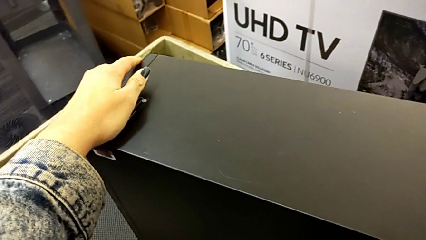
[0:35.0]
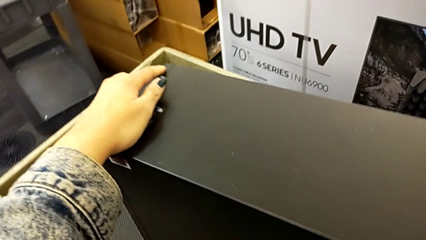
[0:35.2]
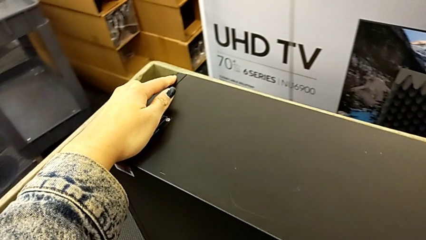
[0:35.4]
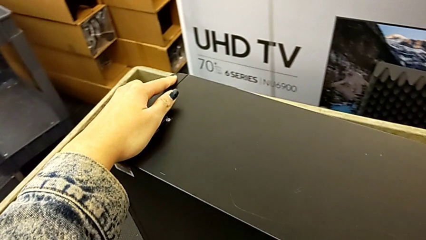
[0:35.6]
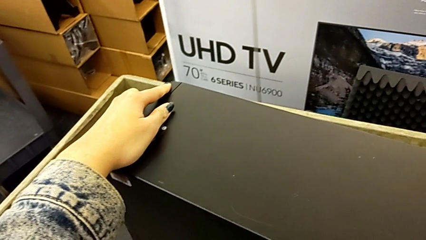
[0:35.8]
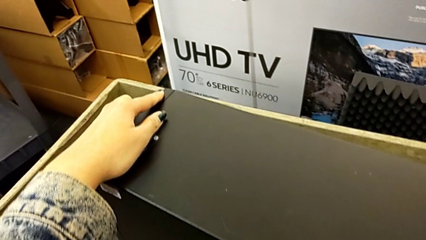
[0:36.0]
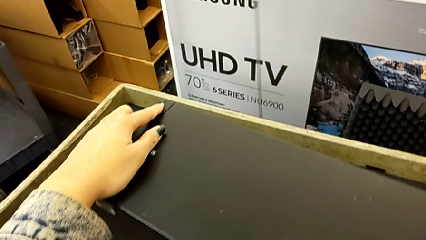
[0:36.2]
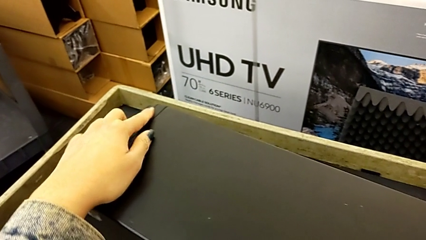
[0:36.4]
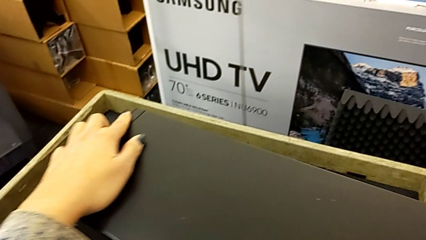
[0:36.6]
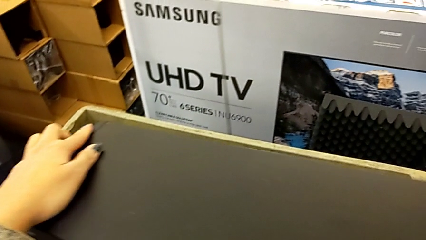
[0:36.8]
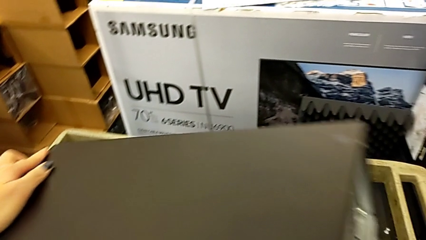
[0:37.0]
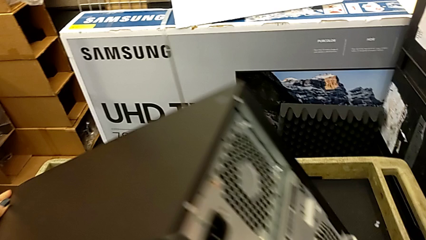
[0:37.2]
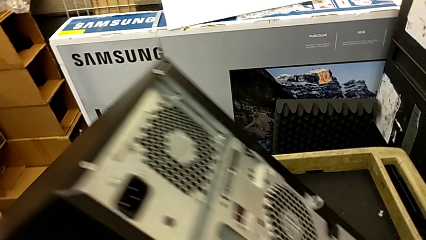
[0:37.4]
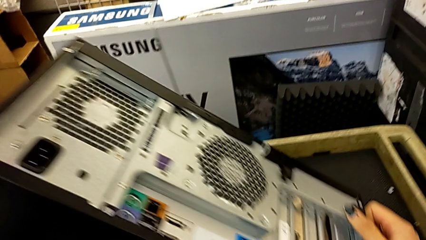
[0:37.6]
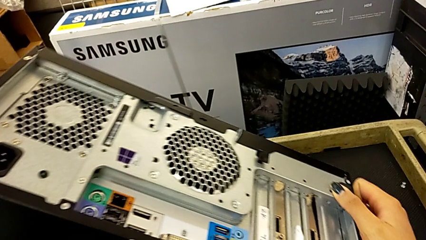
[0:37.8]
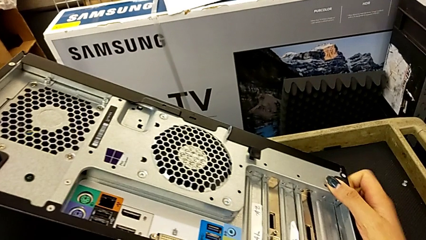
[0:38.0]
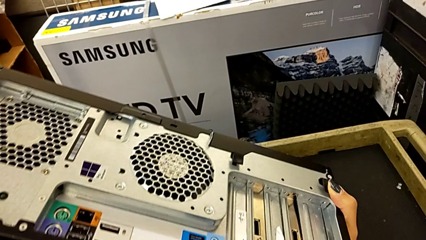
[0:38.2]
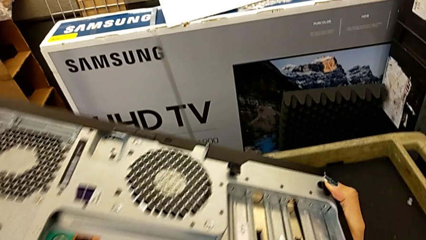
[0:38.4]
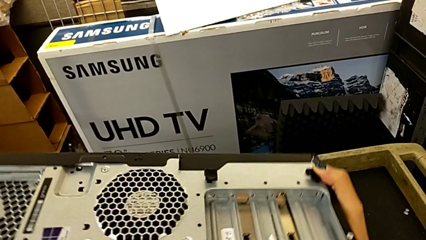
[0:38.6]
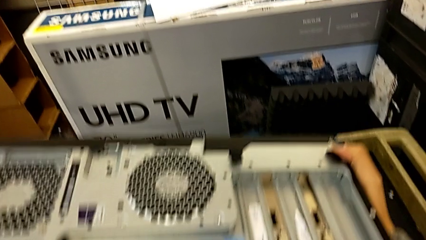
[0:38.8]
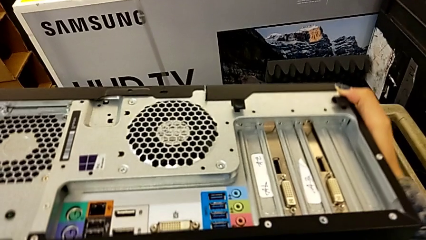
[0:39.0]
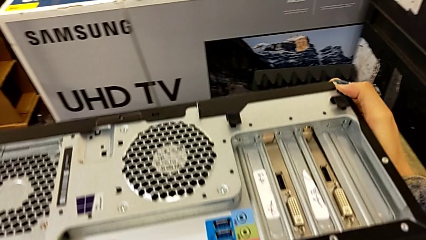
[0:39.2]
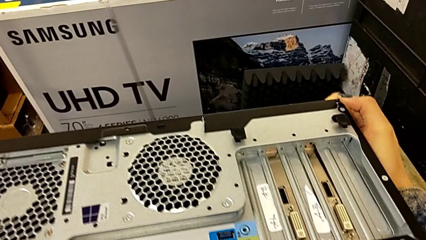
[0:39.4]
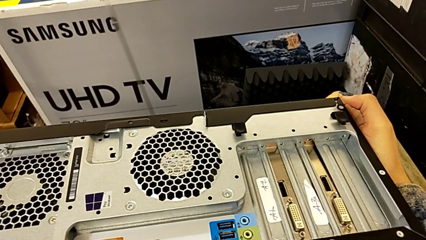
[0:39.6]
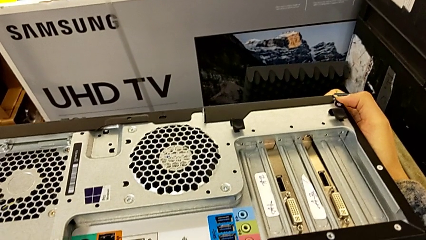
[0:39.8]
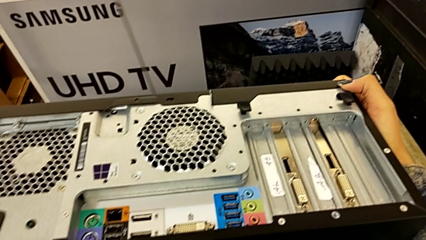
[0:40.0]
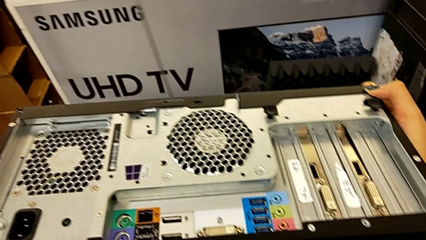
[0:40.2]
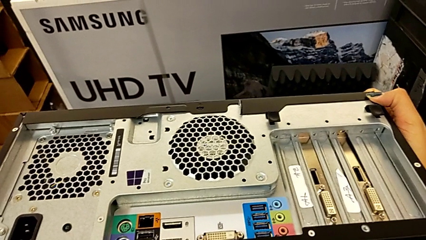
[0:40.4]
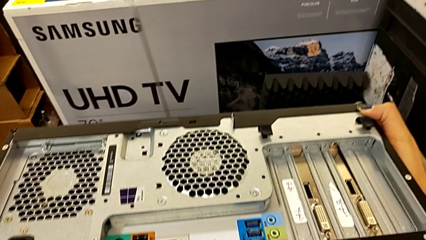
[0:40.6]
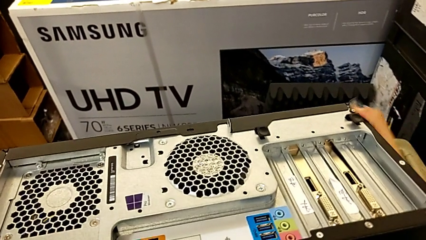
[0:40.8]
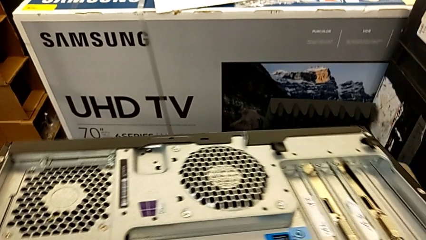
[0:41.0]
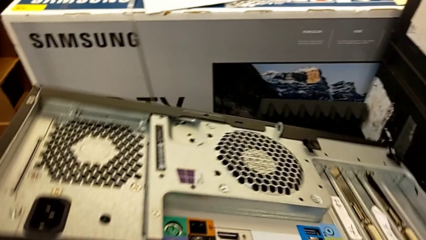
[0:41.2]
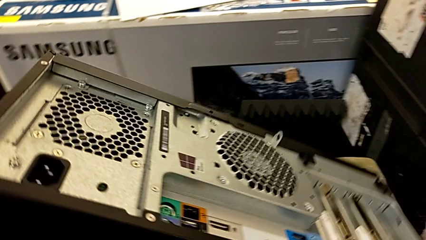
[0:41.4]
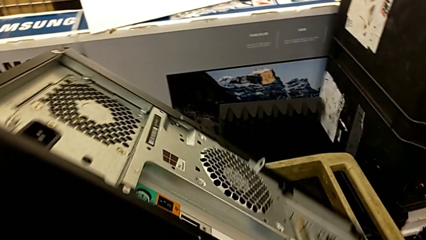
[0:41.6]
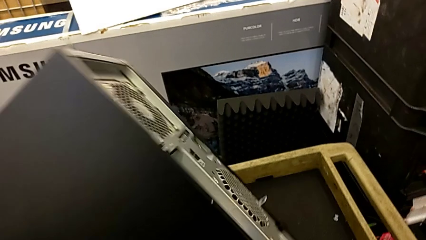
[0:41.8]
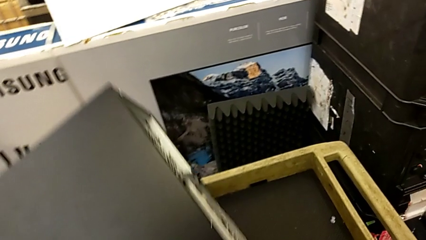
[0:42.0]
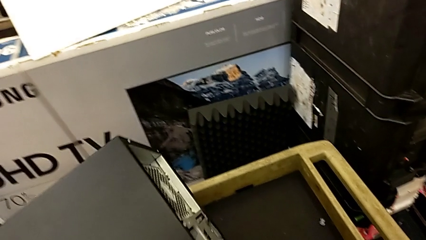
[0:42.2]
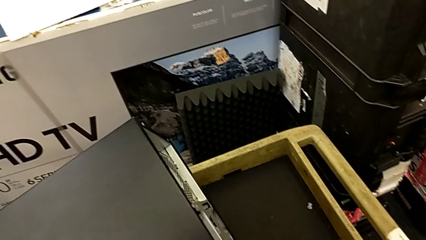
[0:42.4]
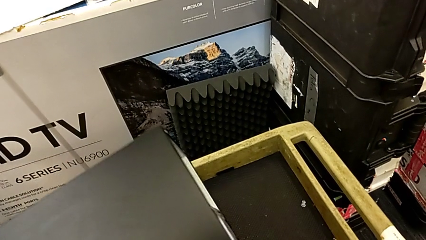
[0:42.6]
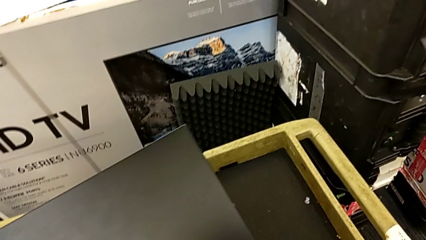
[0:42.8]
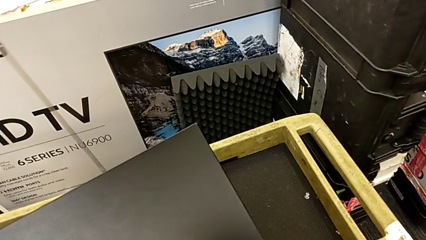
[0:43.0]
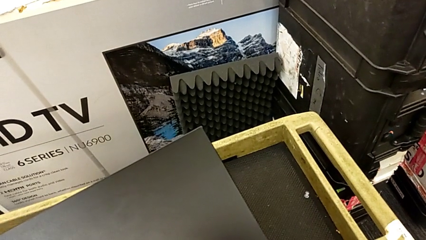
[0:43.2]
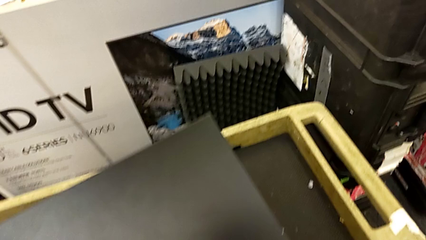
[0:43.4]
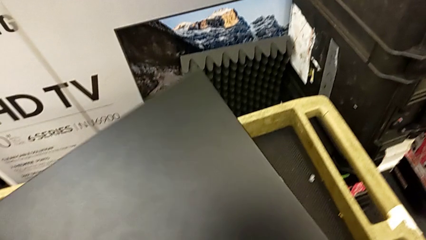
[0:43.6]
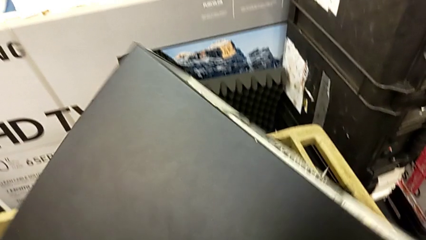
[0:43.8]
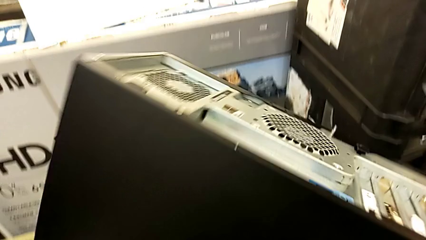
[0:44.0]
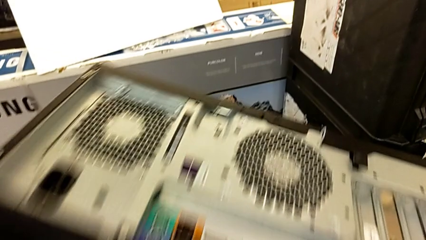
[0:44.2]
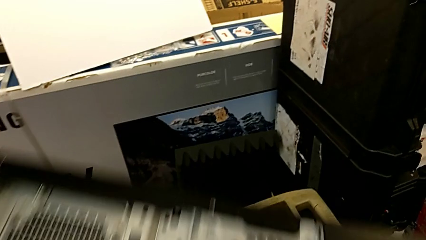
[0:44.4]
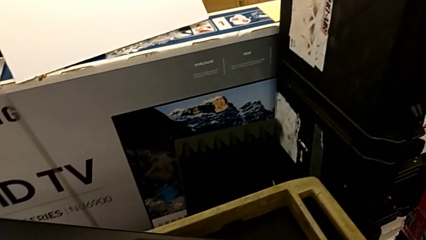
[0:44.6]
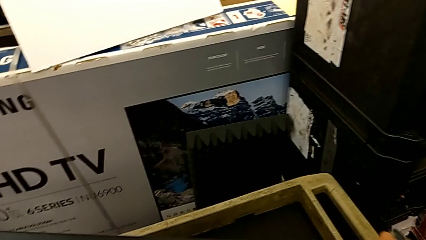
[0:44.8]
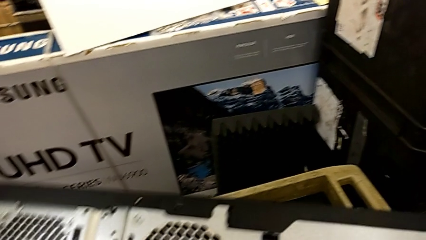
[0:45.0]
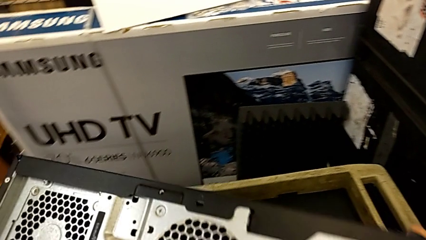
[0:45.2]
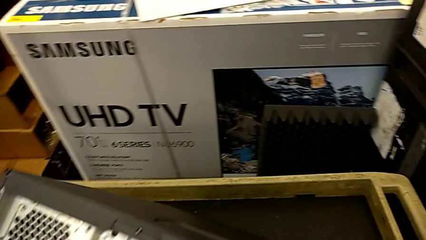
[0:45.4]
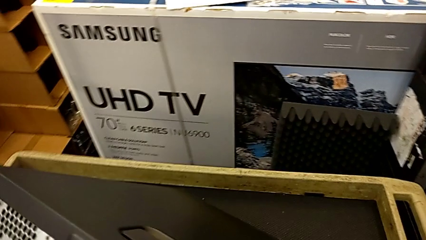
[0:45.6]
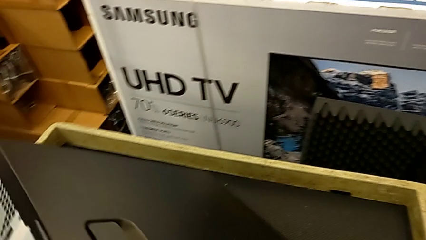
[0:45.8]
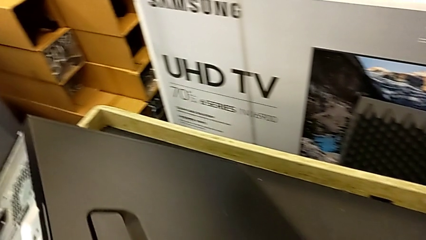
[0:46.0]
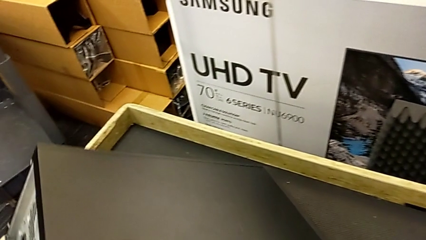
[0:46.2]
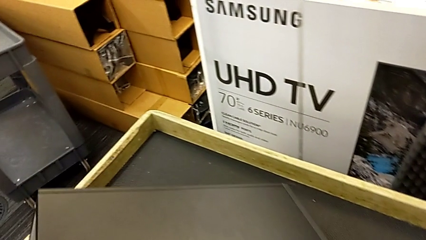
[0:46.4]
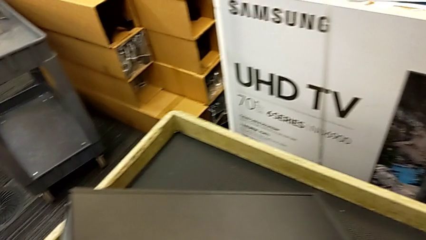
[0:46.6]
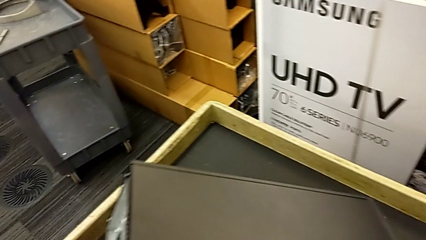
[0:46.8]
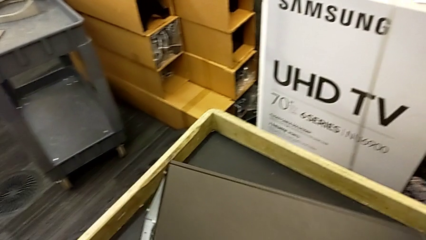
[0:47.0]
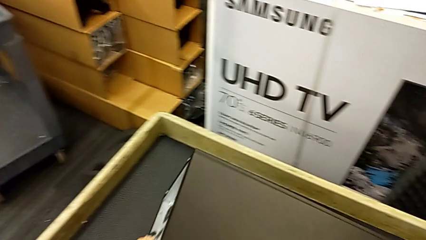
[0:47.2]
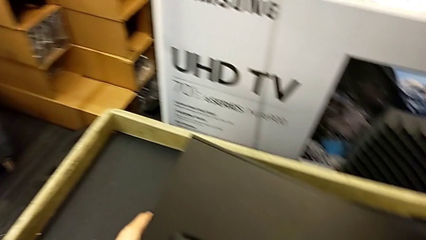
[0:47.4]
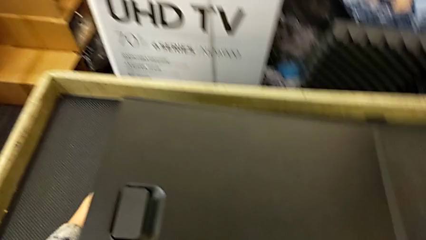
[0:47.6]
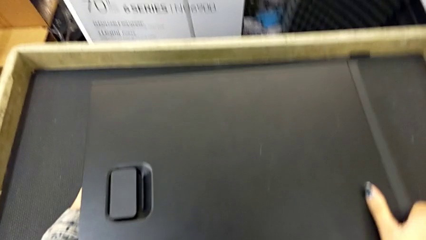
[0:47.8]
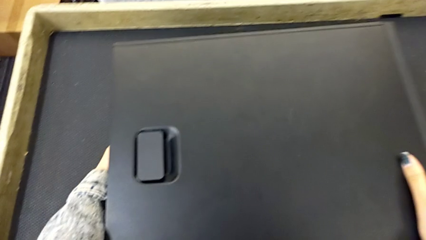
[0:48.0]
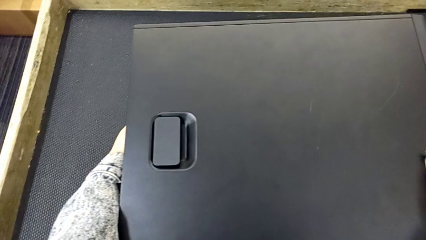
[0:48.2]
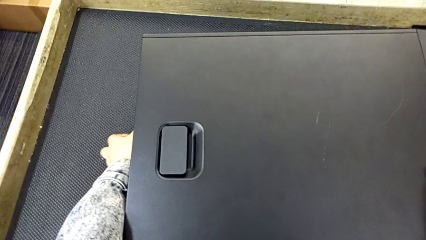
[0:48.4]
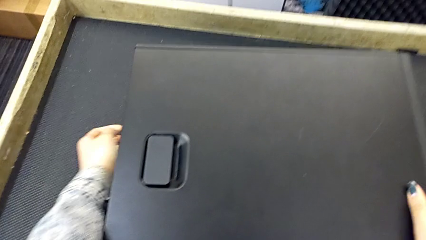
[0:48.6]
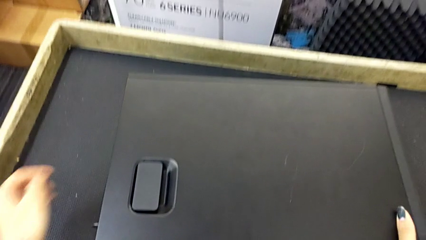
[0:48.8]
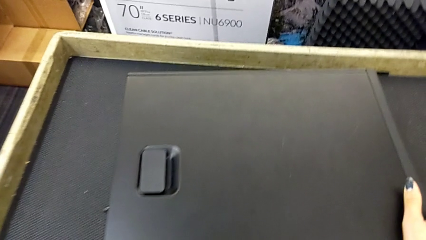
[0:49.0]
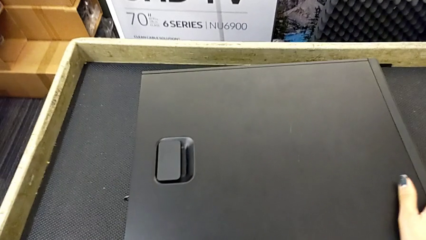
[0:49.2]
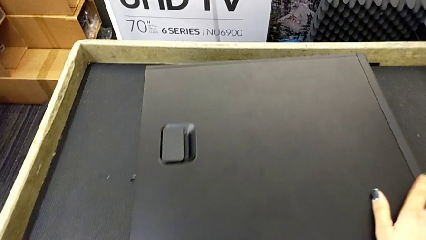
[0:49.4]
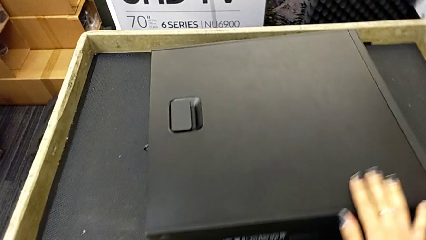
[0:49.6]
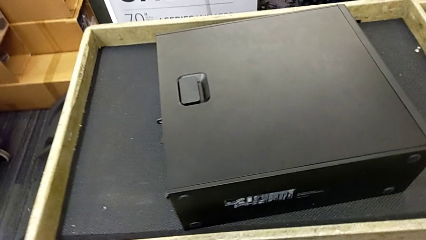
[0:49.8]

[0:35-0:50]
The camera wearer is putting the computer tower on the table. They wrongly flip and rotate the computer tower and flip it.
